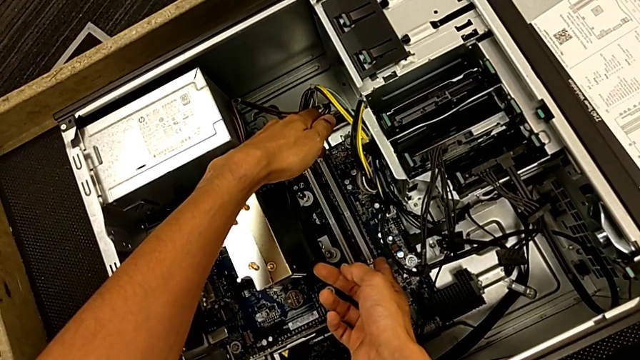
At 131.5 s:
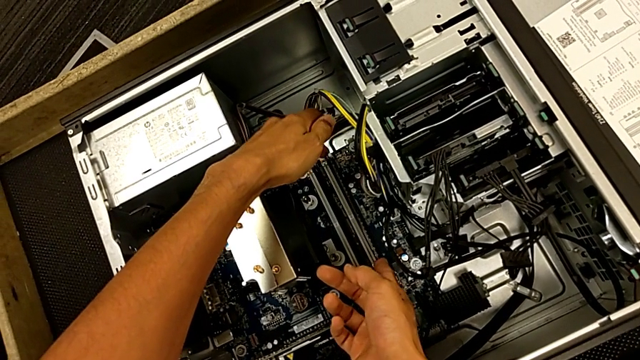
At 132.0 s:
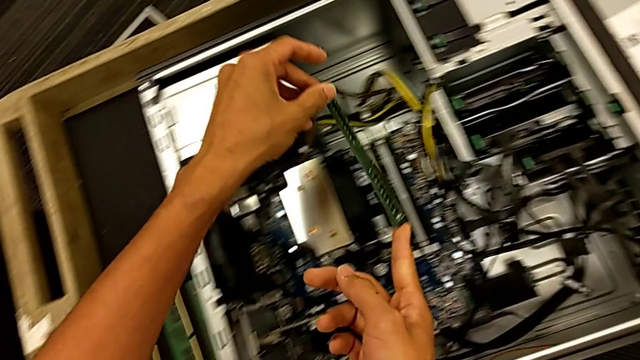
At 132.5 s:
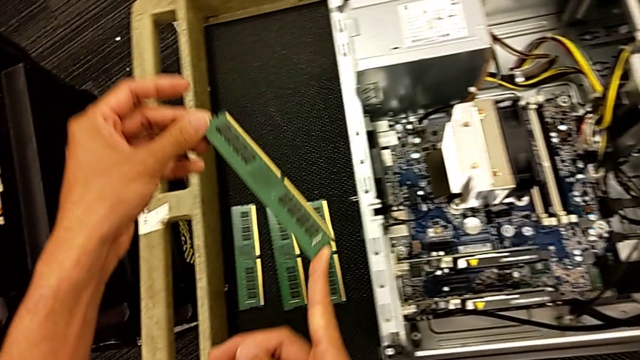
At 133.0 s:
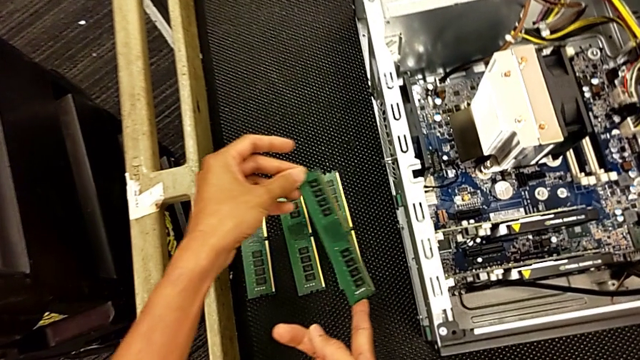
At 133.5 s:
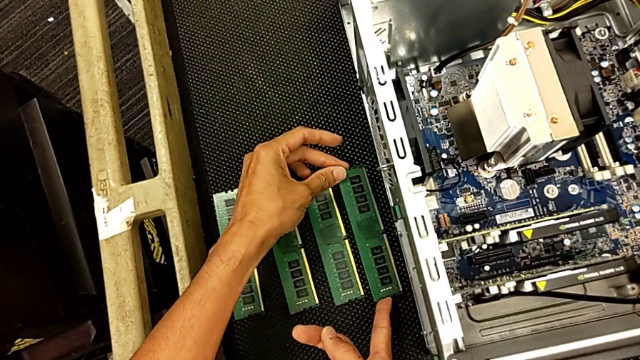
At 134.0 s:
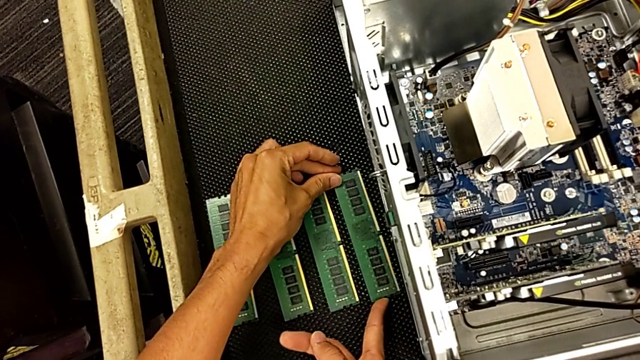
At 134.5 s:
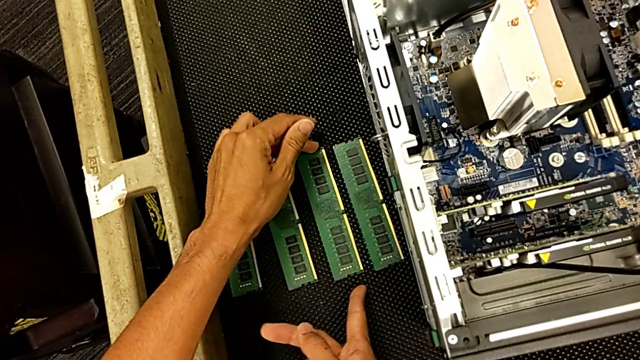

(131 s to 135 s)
The camera wearer is pulling out the RAM. They withdraw the fourth RAM twice and place it.

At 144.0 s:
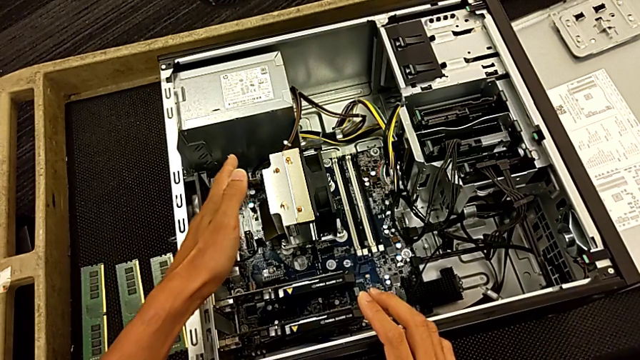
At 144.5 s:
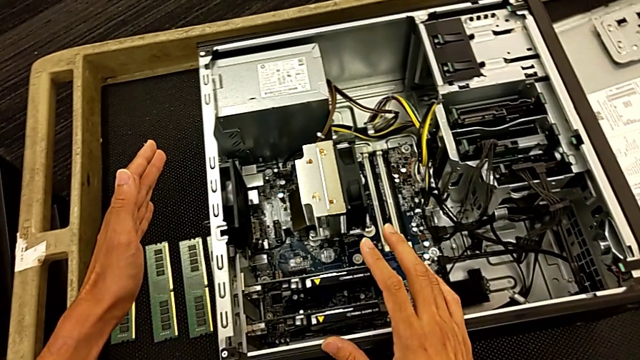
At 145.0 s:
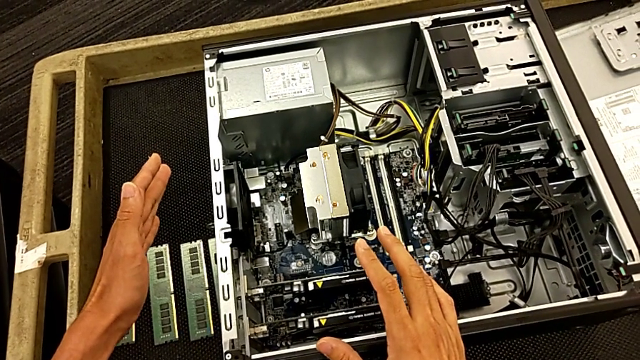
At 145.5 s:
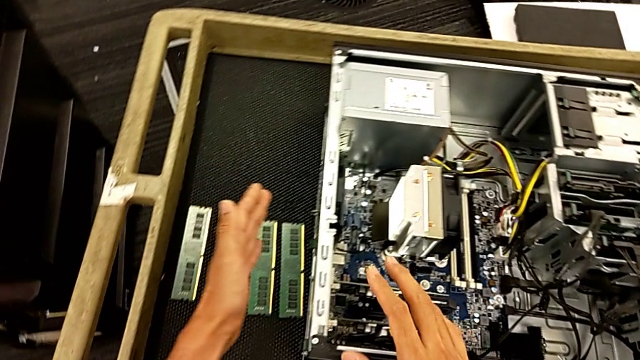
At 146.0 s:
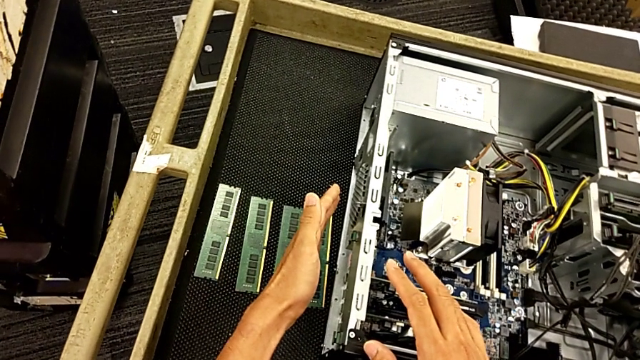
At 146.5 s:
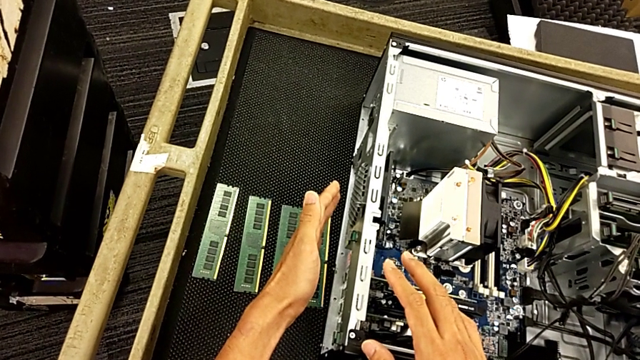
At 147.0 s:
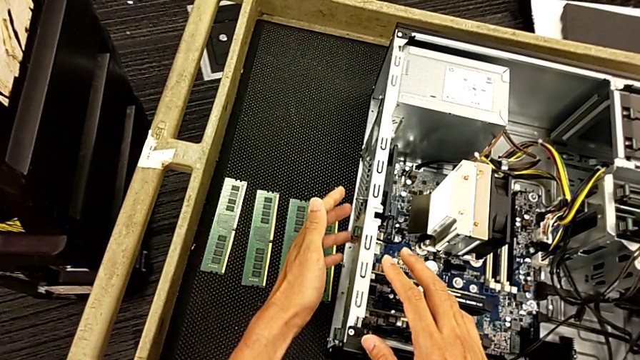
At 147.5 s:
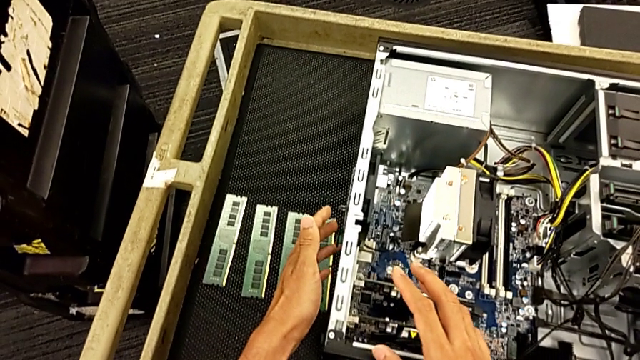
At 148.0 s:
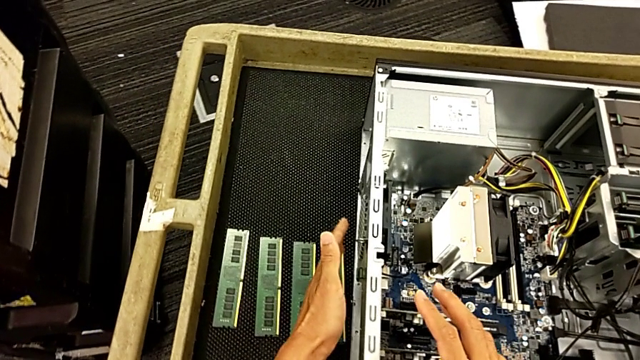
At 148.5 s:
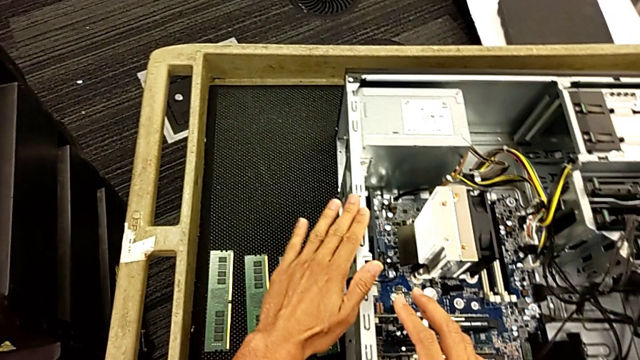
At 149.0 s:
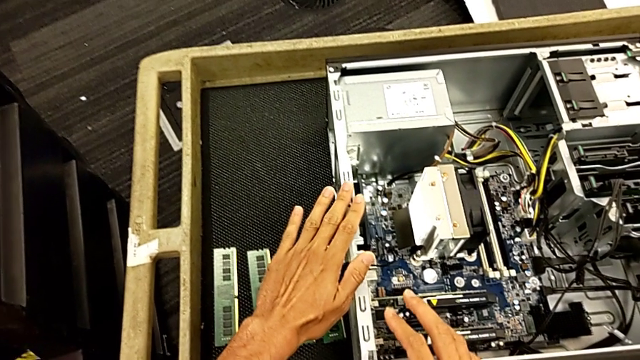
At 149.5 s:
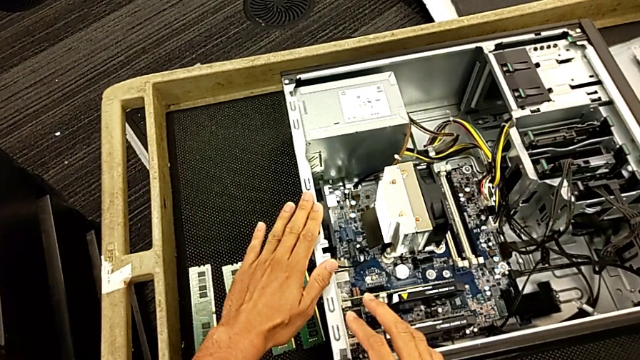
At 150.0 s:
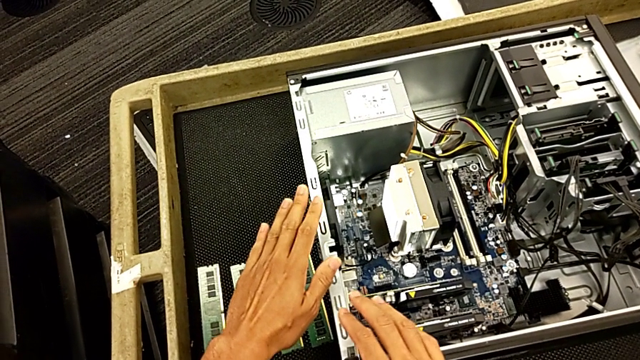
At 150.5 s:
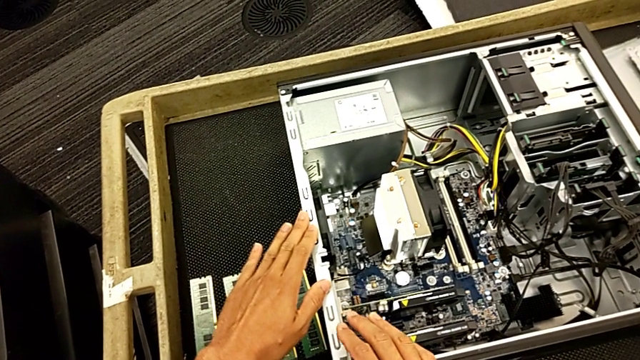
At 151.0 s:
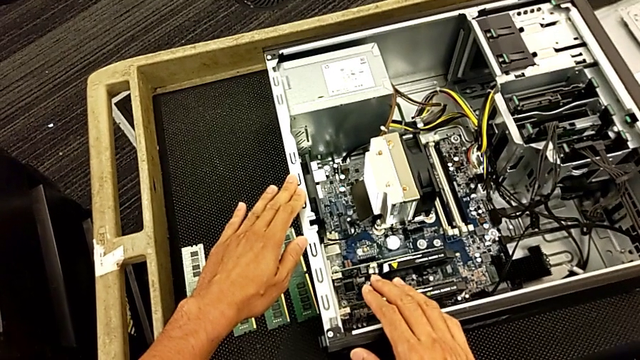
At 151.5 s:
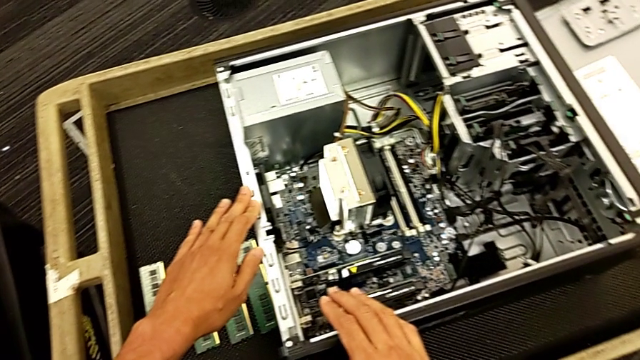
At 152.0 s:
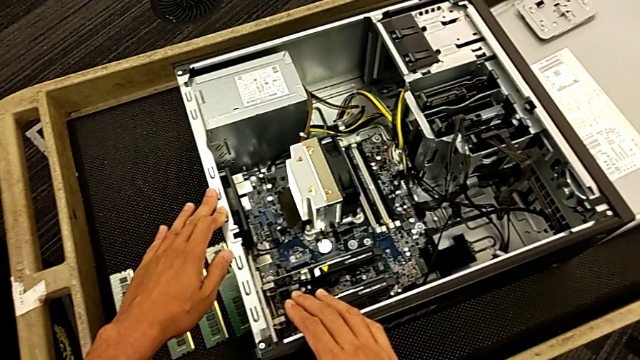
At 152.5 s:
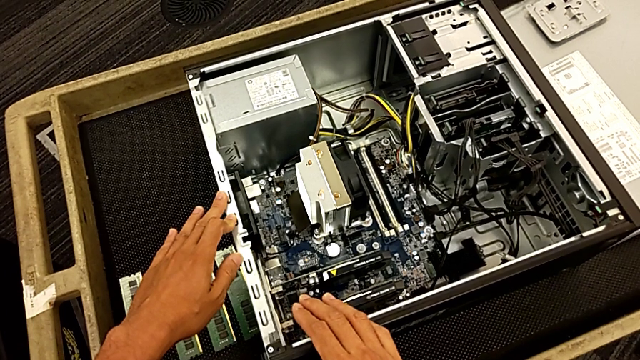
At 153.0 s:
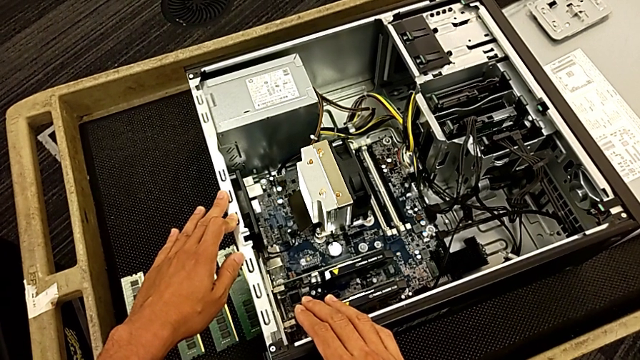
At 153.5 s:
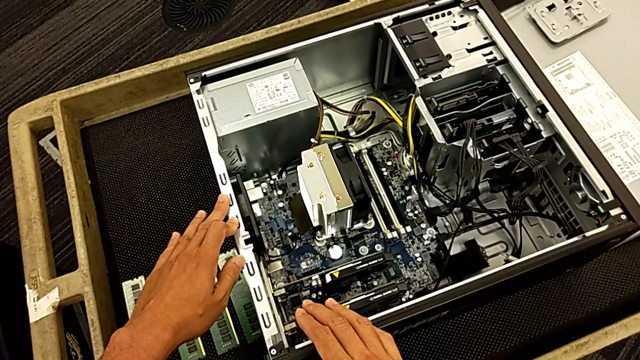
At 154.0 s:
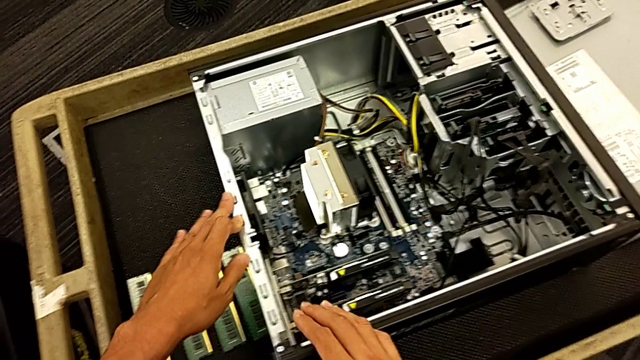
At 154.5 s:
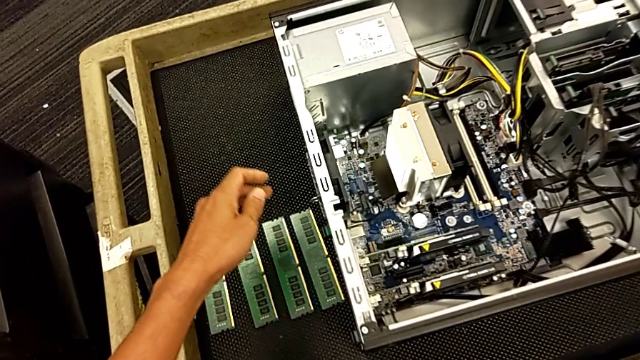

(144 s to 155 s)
The camera wearer touches the metal part of the computer tower. They touch the computer tower.

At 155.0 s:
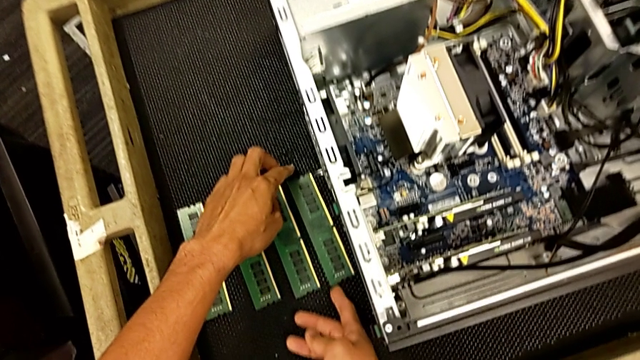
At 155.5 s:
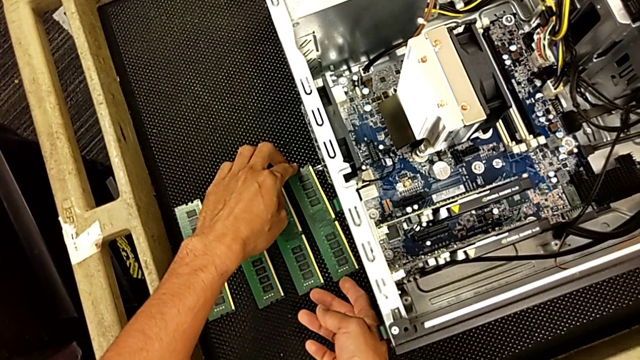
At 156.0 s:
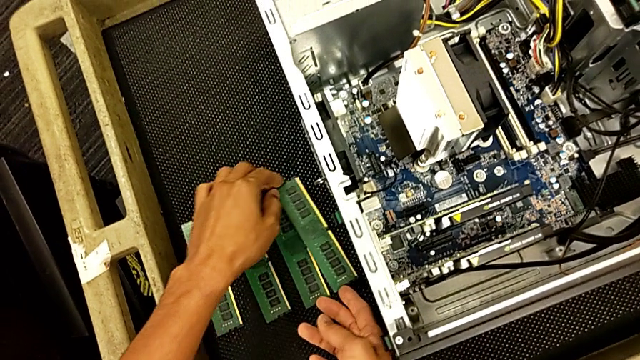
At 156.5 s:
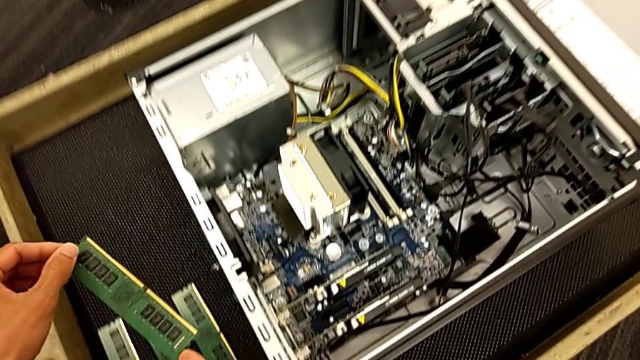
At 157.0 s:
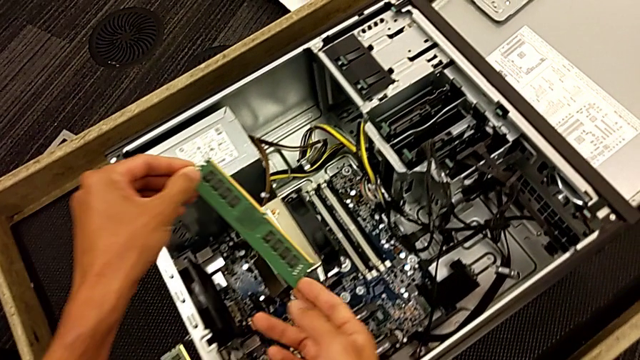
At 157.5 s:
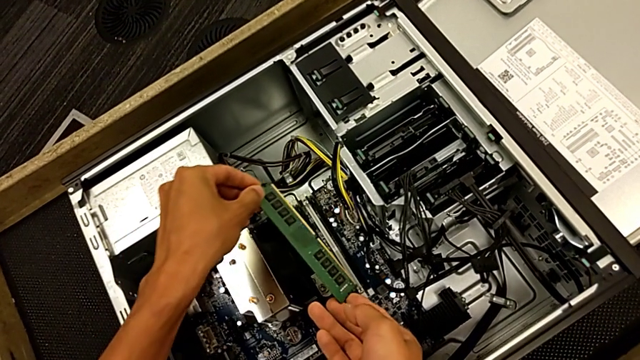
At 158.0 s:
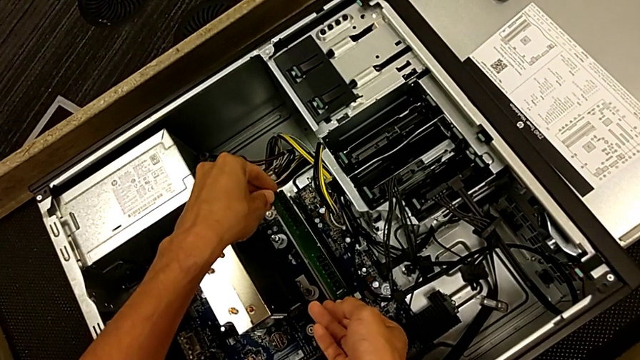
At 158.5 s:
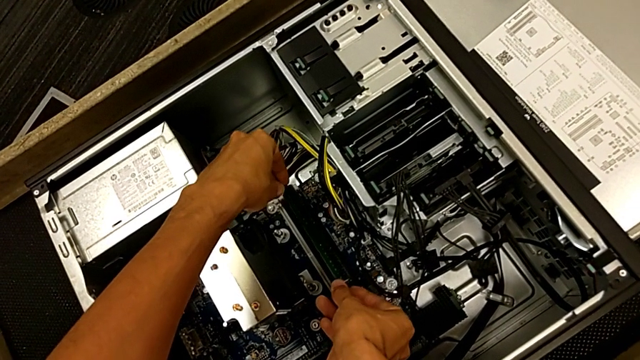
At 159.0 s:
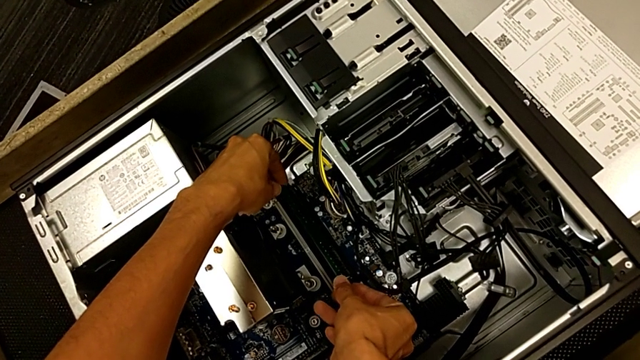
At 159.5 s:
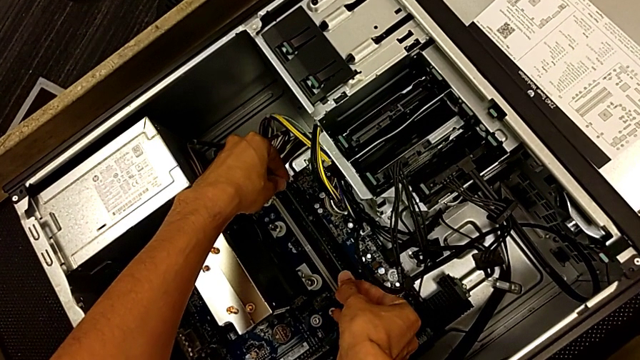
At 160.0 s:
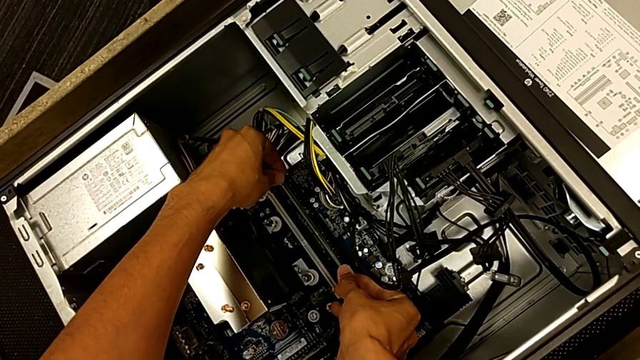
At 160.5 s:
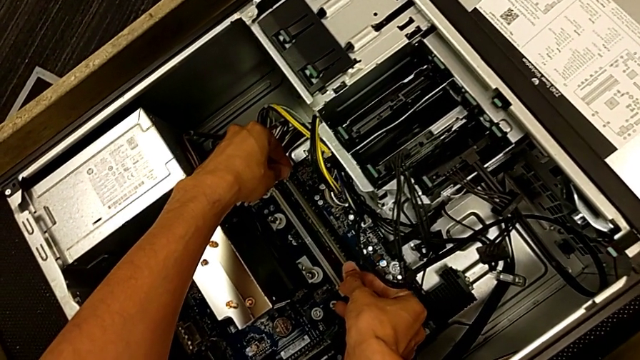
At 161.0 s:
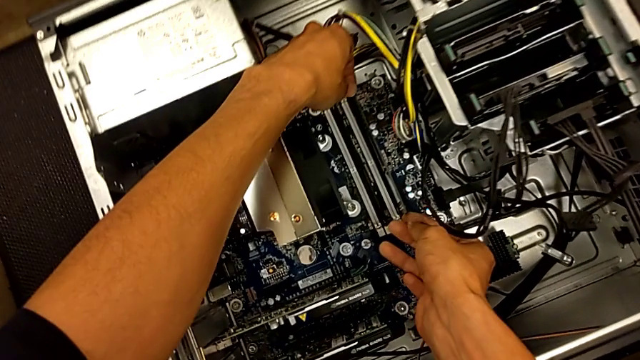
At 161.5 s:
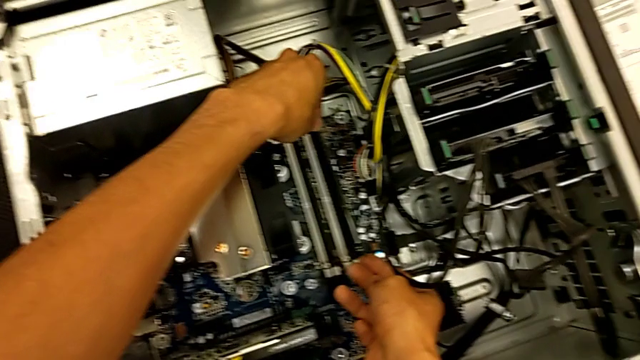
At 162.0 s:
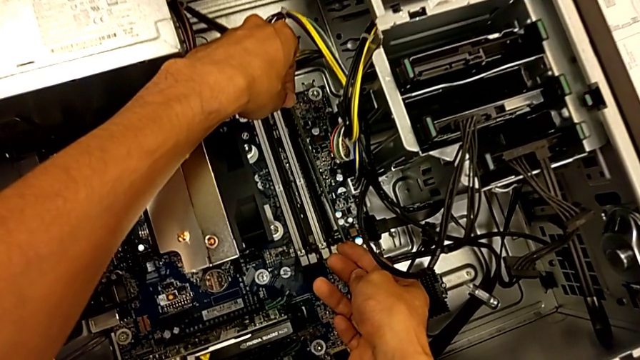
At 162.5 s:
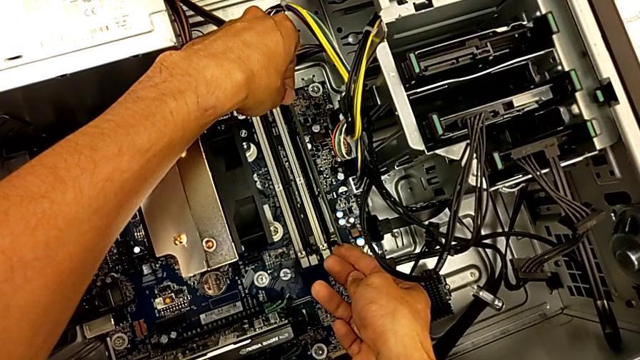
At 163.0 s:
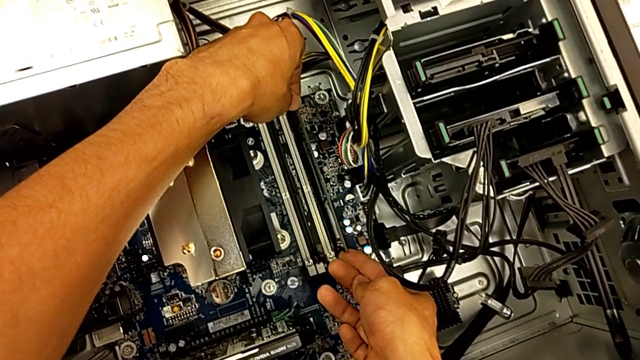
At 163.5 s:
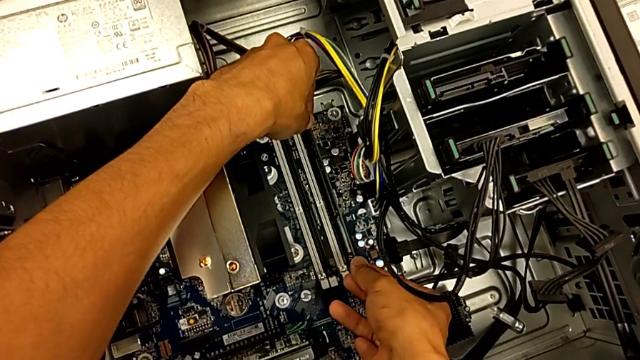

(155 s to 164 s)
The camera wearer is assembling the RAM back. They grab the fourth RAM tab, lift the fourth RAM and begin to align it.
